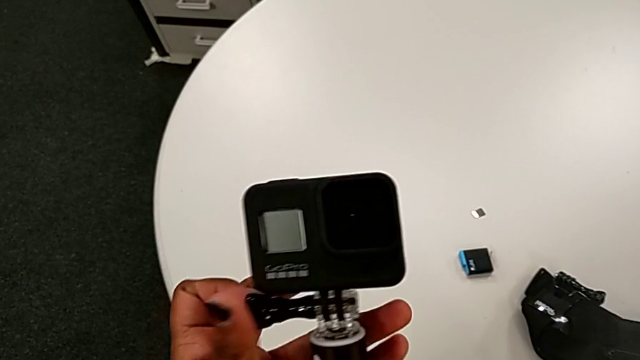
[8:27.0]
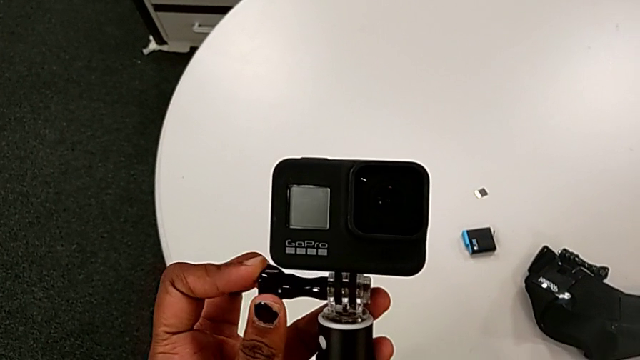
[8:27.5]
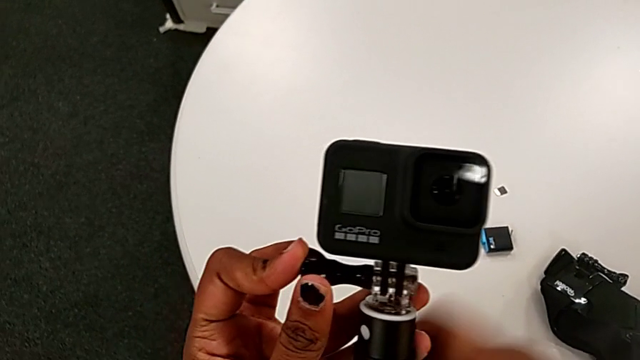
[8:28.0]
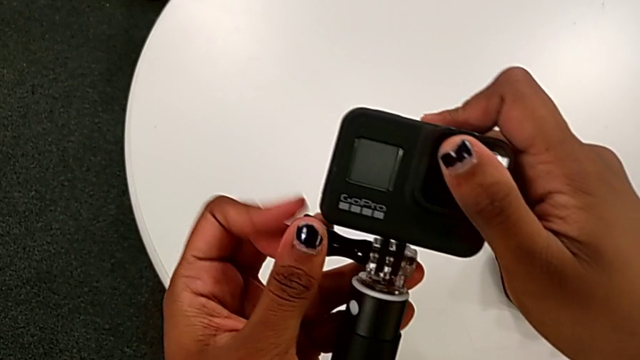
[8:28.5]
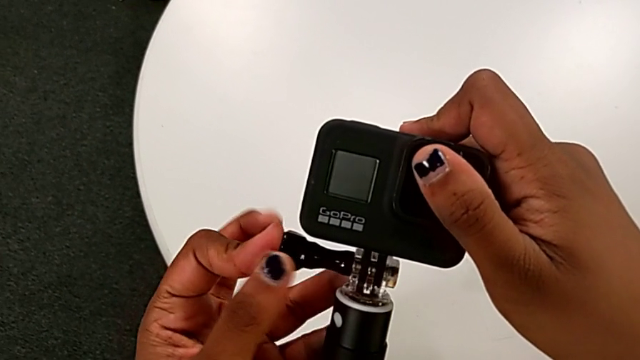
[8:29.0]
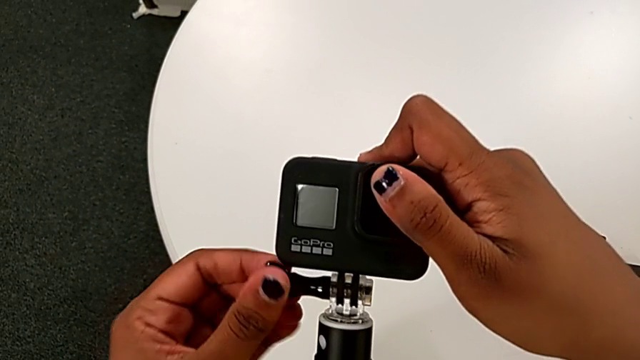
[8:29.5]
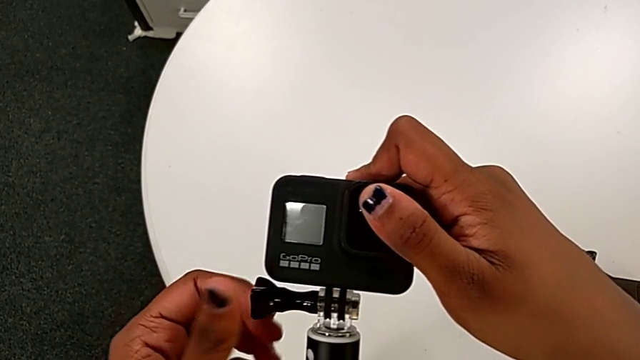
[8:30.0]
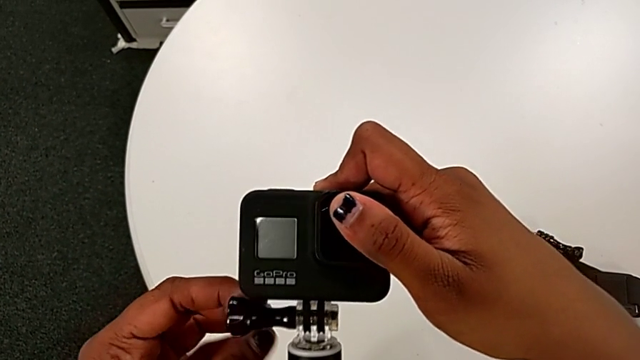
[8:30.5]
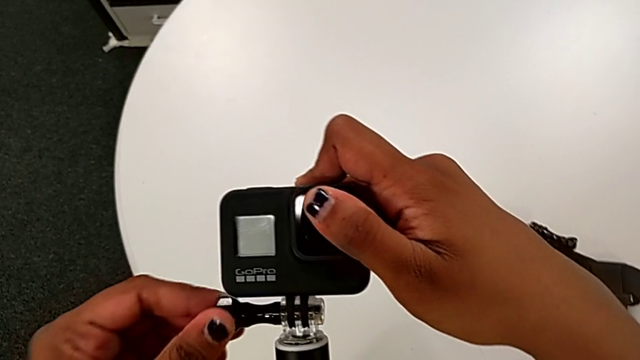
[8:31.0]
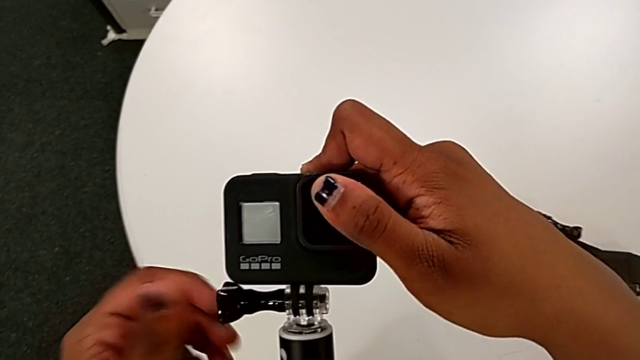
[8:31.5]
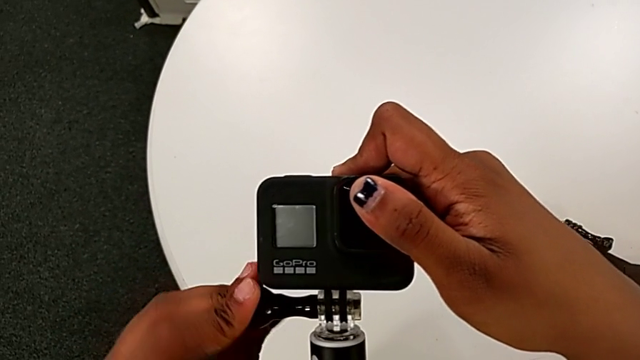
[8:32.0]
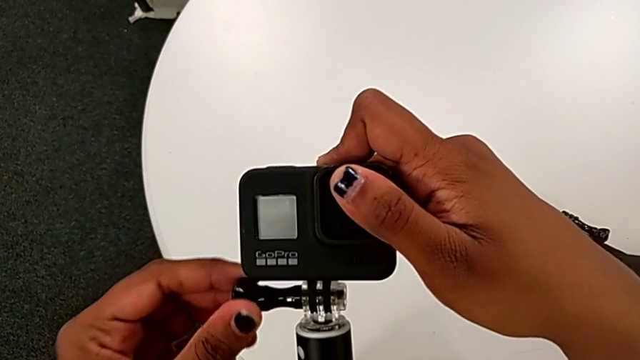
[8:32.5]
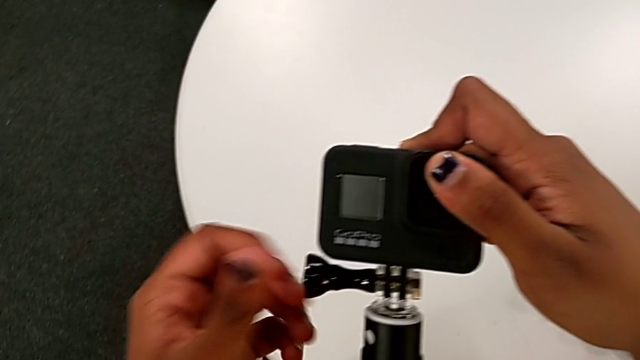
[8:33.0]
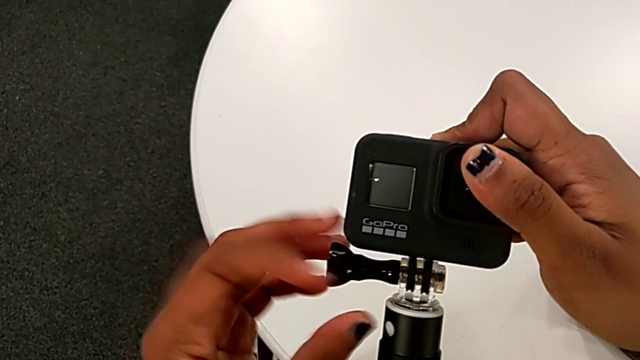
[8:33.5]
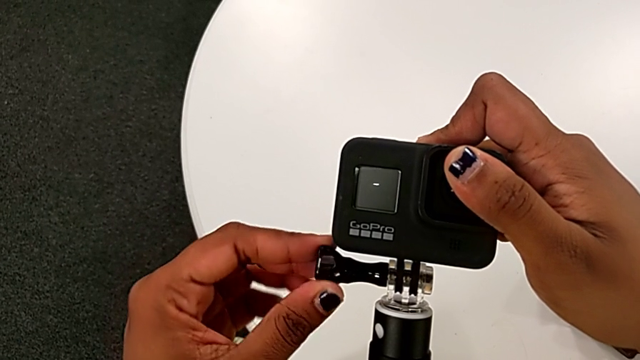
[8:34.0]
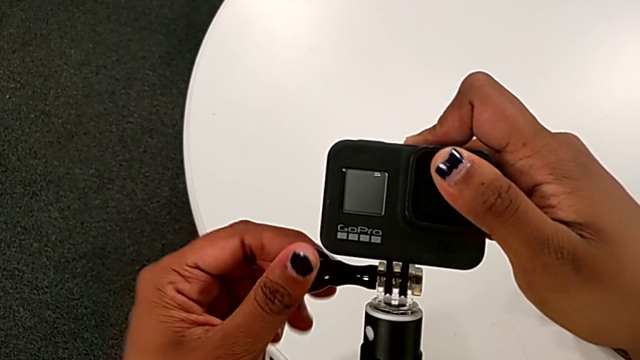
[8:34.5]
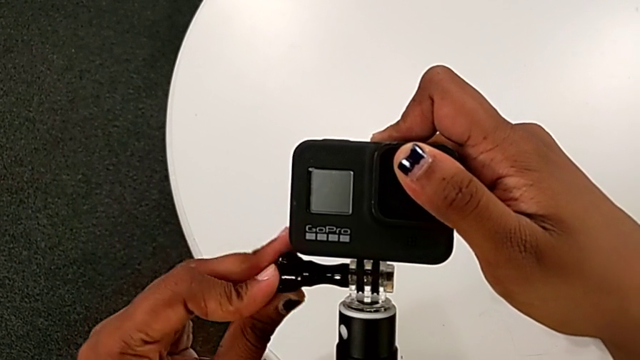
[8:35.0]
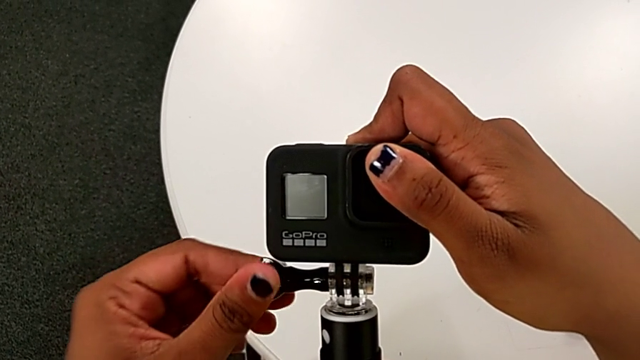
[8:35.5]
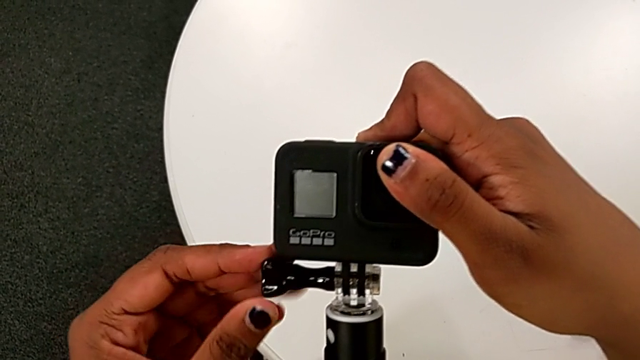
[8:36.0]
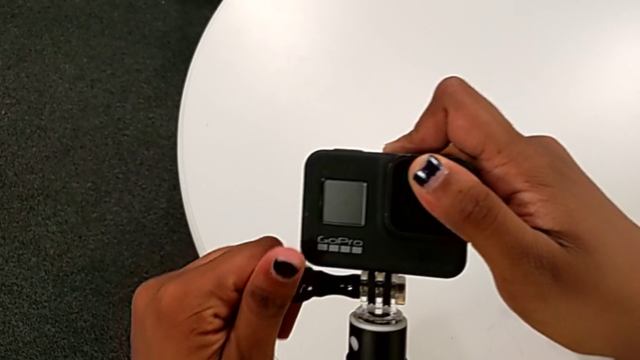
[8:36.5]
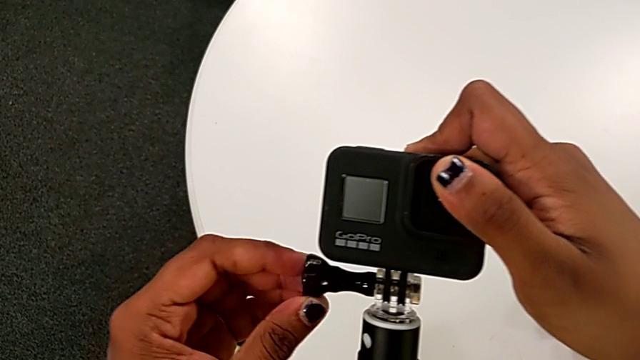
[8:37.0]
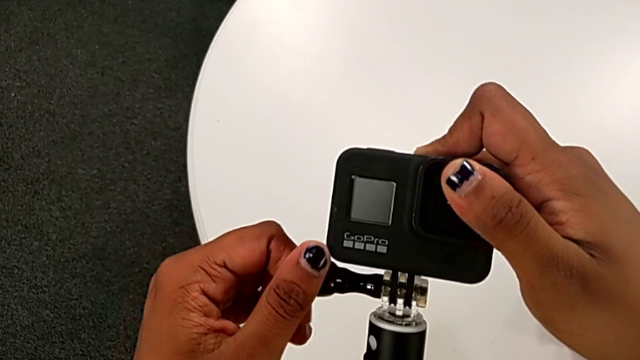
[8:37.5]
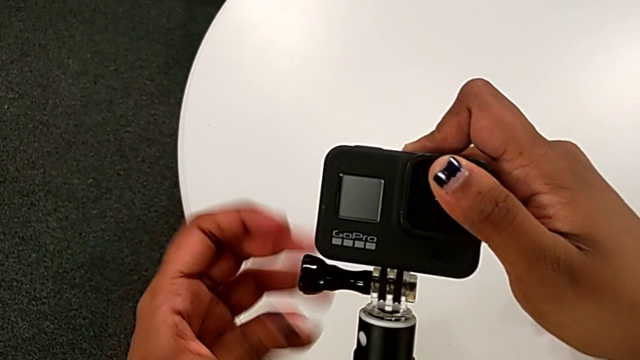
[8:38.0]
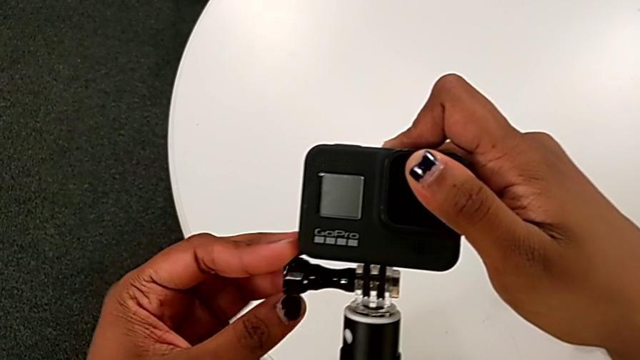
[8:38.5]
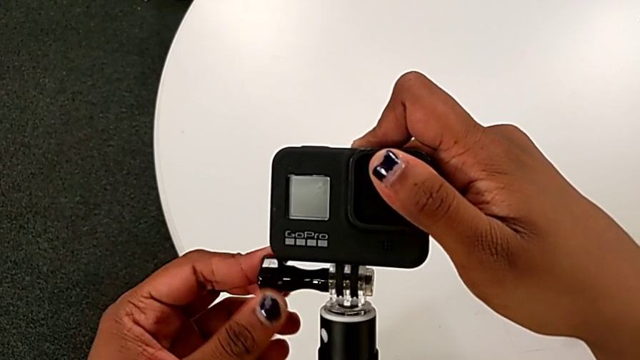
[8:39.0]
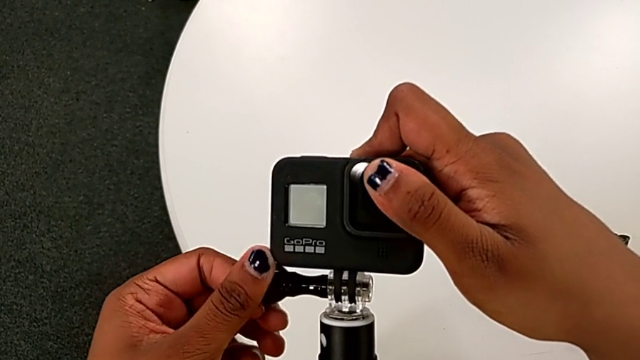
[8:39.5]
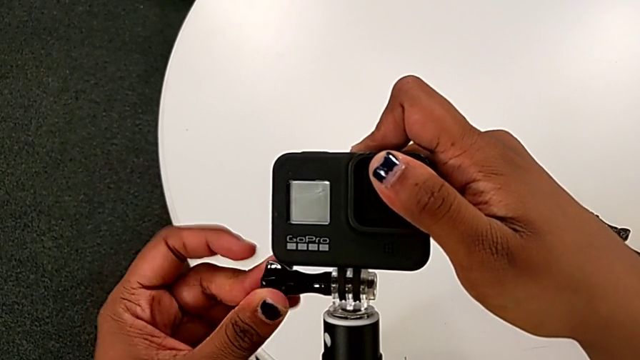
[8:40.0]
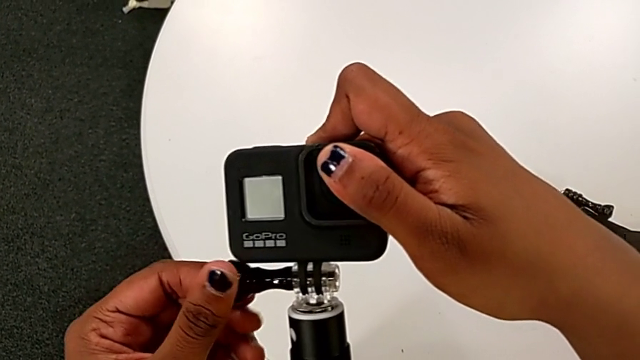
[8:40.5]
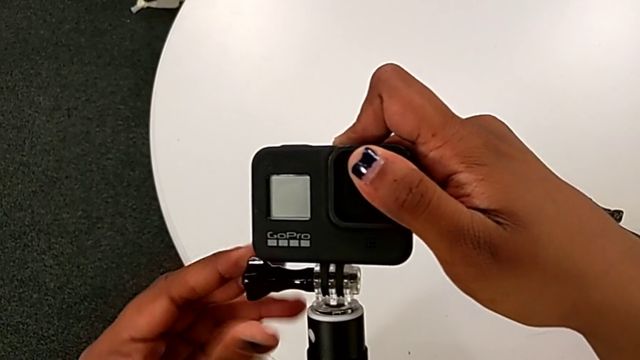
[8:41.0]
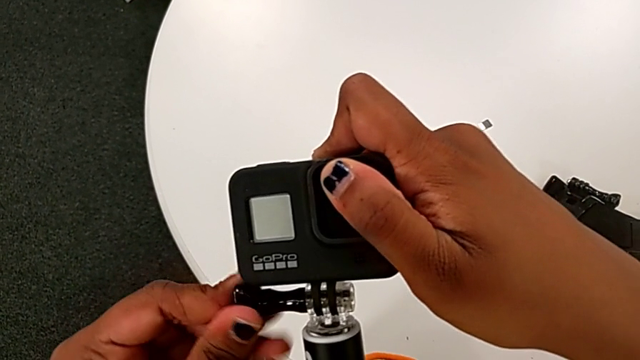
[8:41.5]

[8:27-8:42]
The camera wearer is tightening the black handheld grip. They begin to screw the handheld grip.

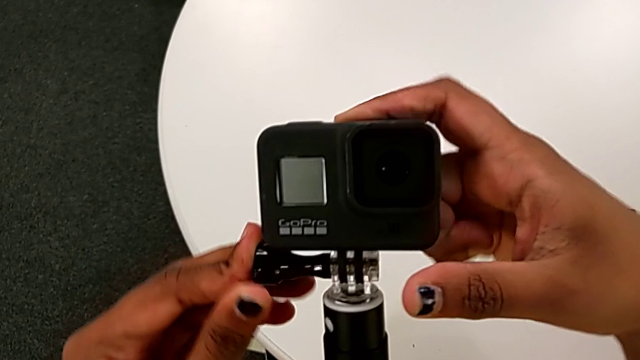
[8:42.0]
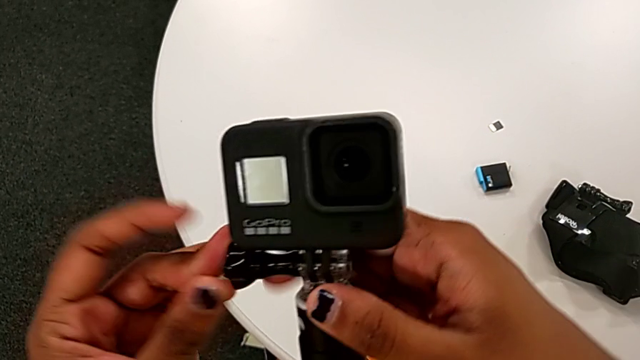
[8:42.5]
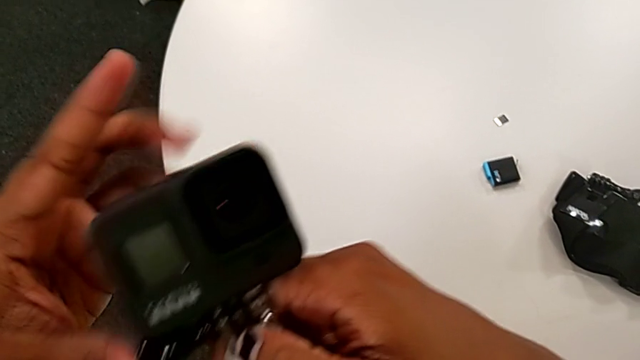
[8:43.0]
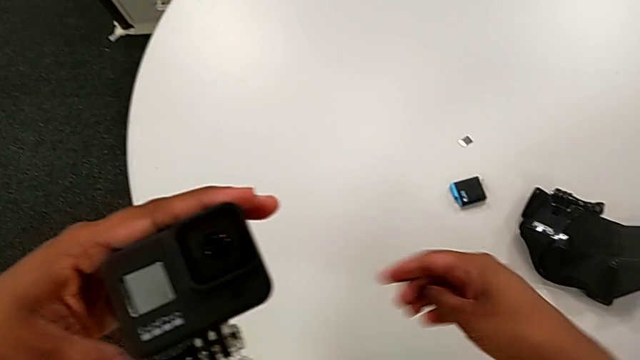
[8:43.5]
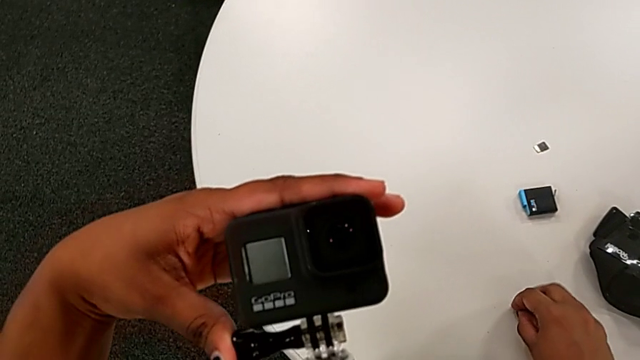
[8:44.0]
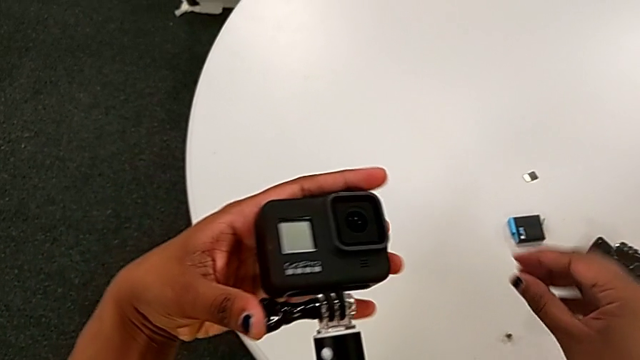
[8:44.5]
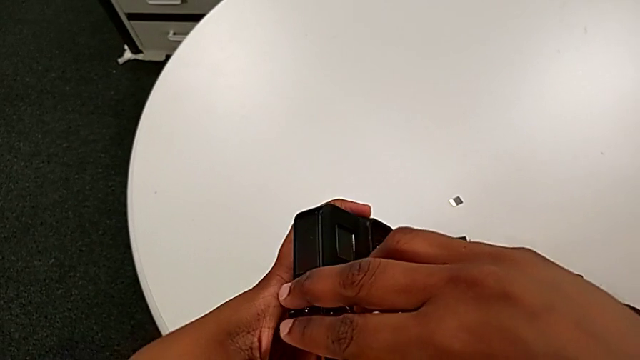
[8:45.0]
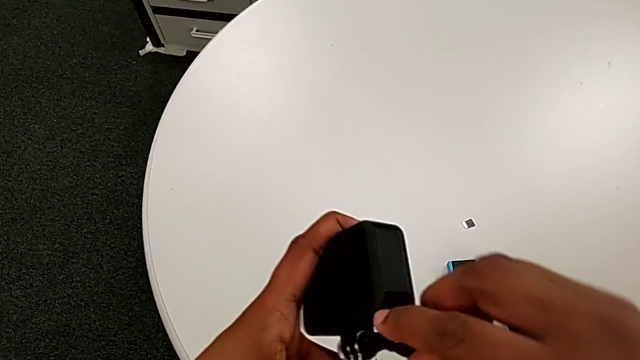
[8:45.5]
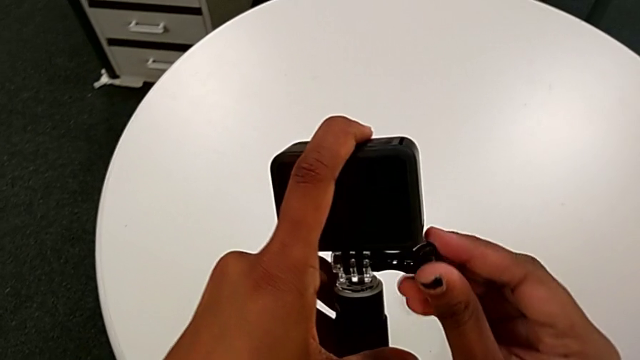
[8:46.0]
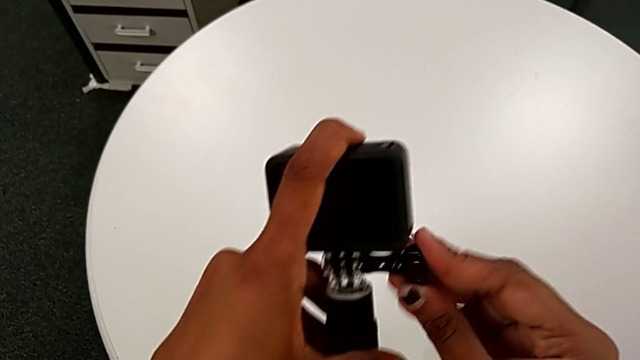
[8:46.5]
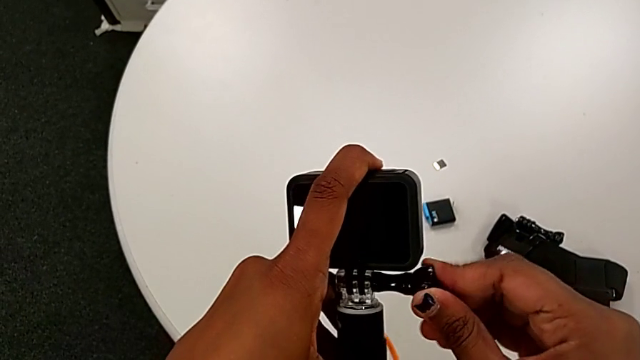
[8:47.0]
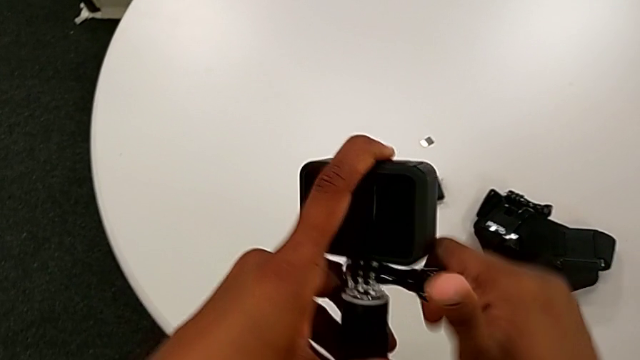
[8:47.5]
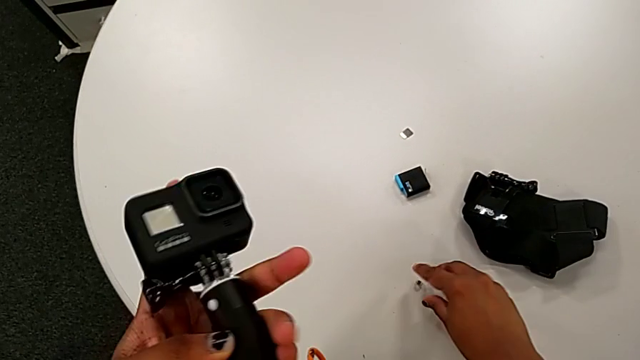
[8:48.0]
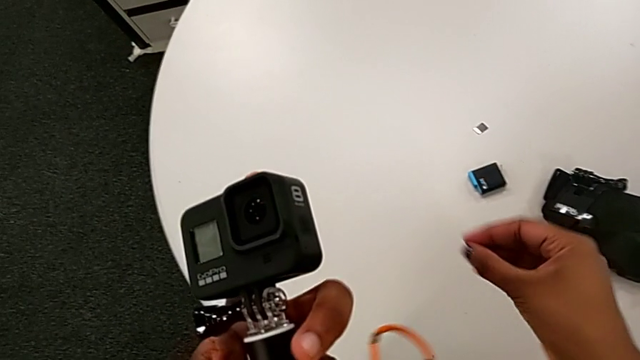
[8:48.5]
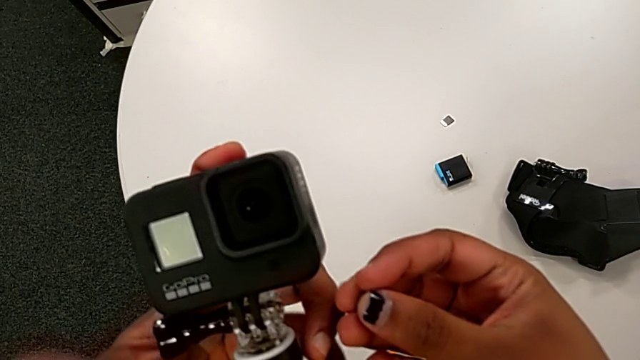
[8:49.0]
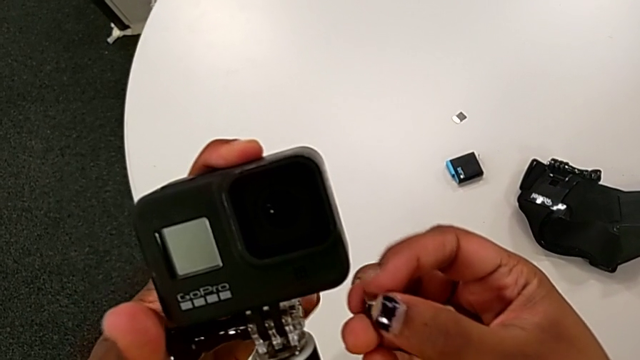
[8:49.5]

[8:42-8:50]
The camera wearer is tightening the black handheld grip. They drop the hex nut, screw the handheld grip and lift the hex nut.
